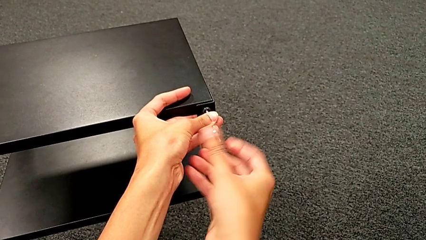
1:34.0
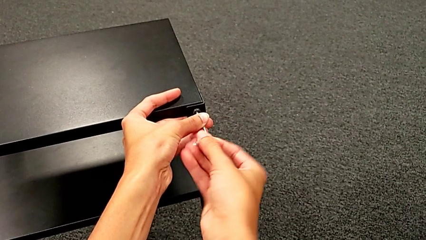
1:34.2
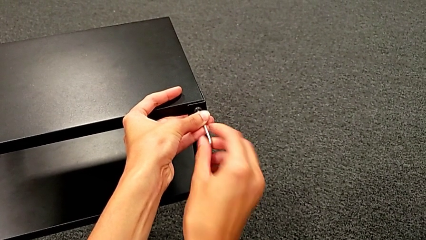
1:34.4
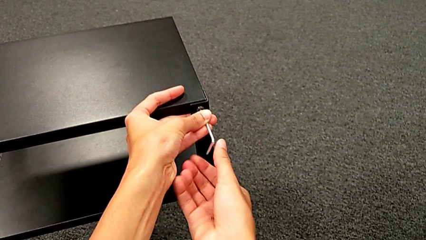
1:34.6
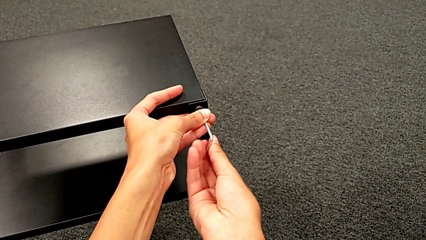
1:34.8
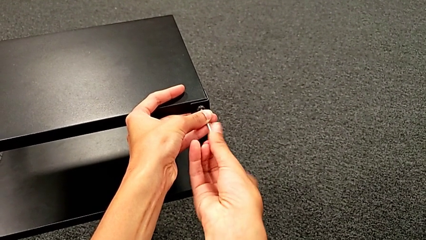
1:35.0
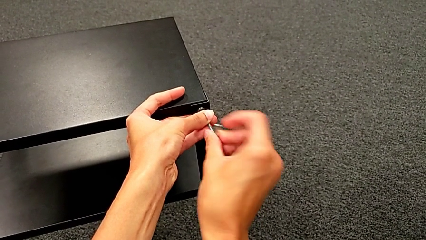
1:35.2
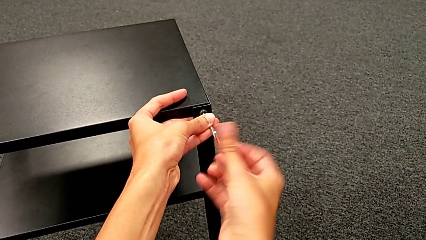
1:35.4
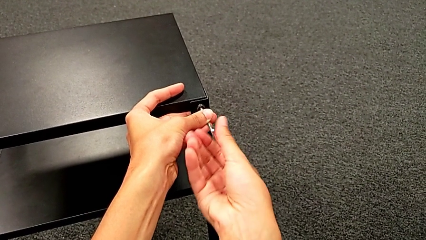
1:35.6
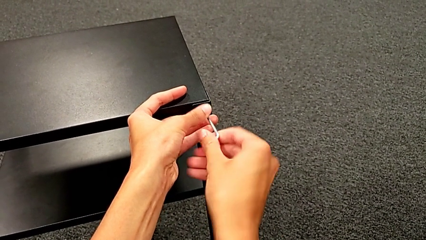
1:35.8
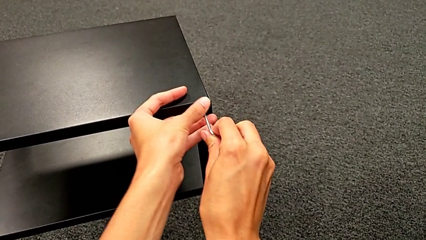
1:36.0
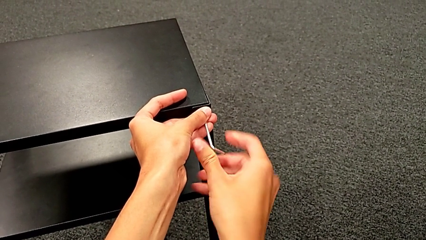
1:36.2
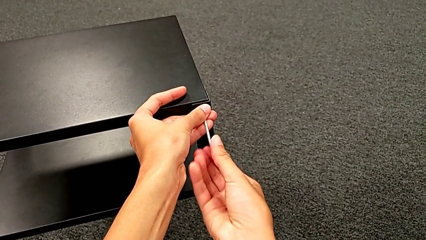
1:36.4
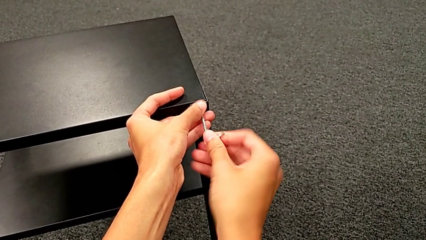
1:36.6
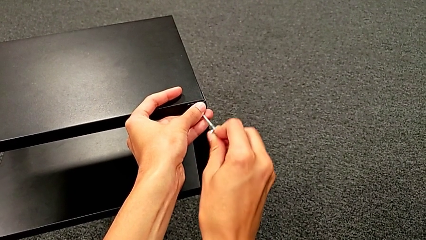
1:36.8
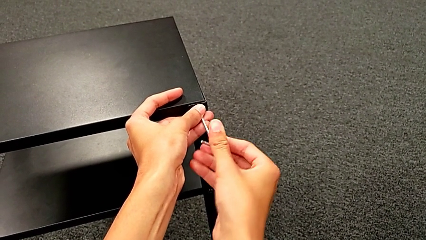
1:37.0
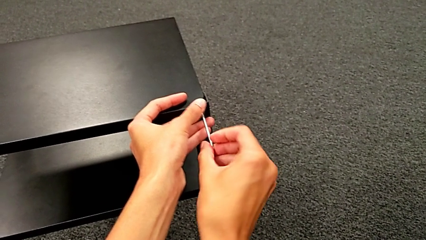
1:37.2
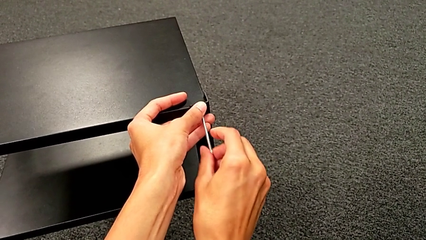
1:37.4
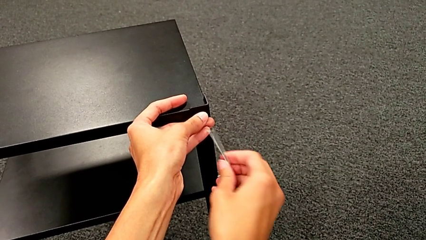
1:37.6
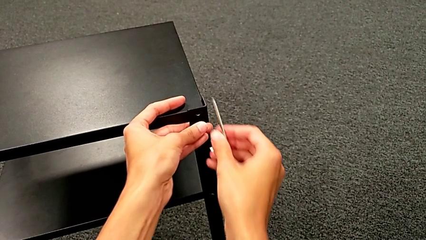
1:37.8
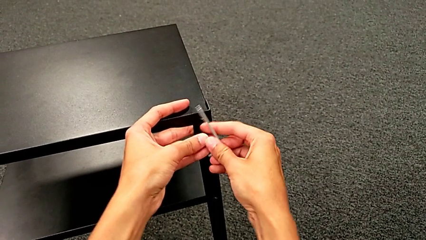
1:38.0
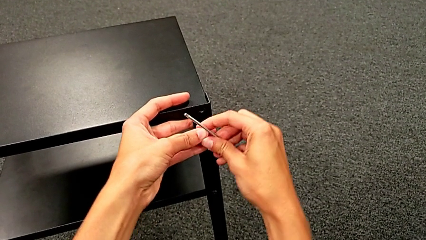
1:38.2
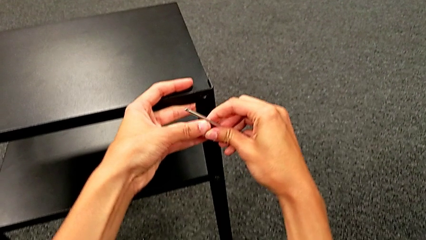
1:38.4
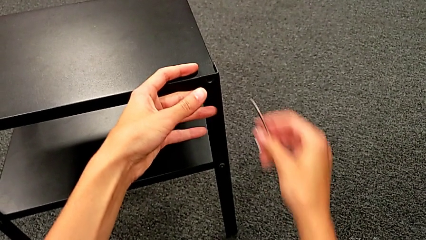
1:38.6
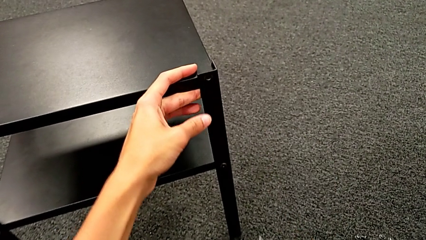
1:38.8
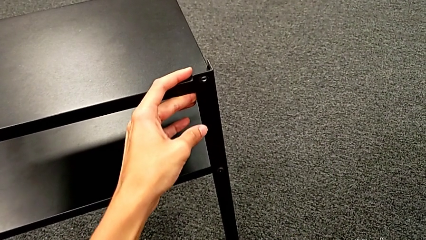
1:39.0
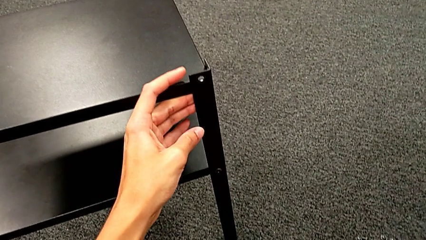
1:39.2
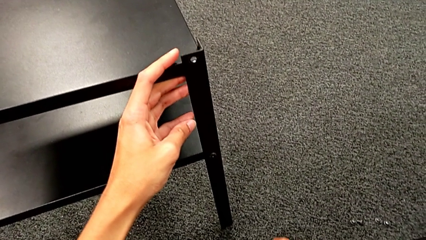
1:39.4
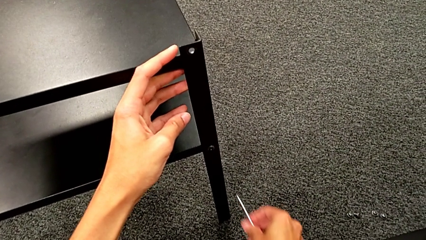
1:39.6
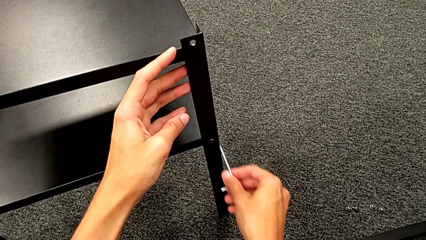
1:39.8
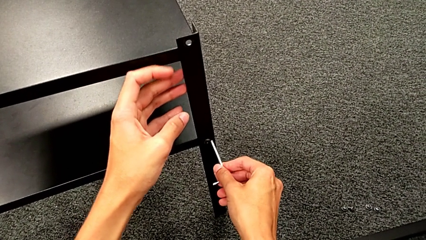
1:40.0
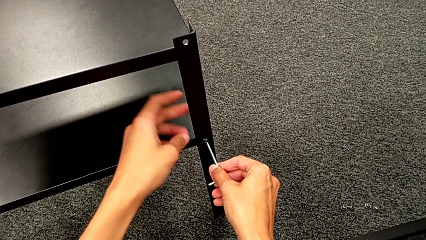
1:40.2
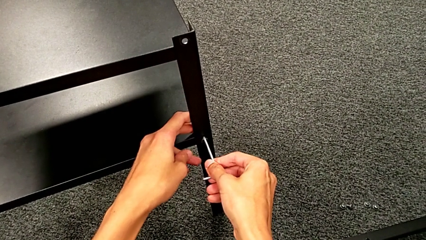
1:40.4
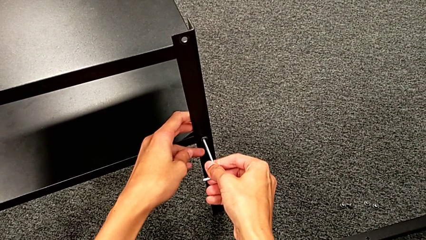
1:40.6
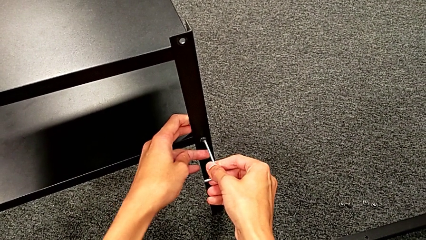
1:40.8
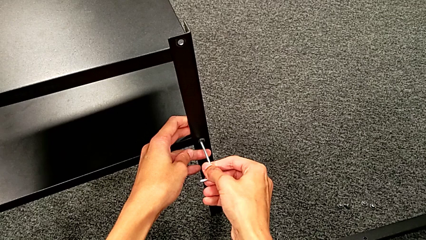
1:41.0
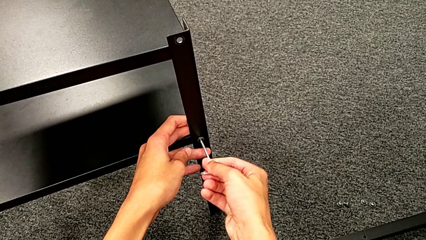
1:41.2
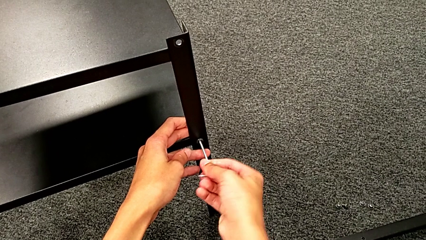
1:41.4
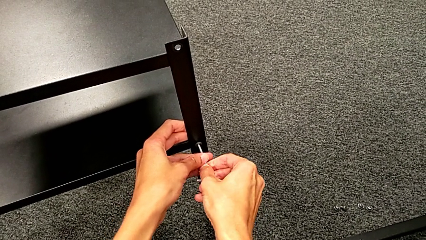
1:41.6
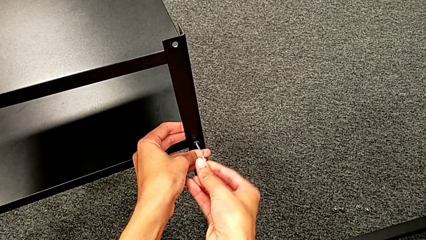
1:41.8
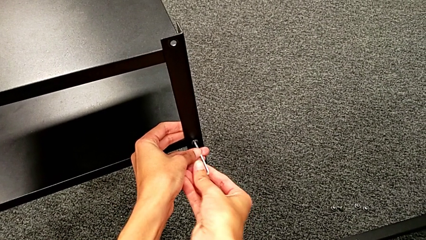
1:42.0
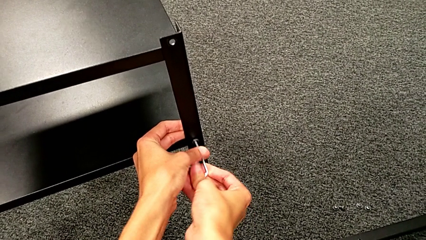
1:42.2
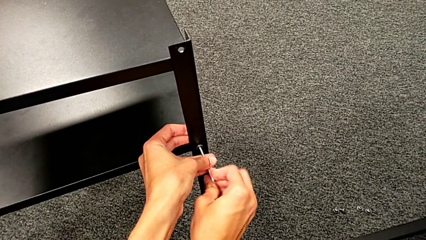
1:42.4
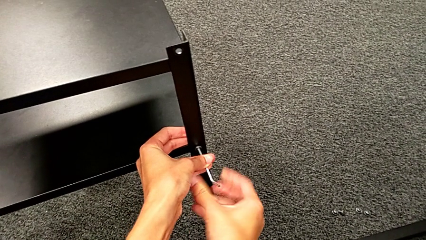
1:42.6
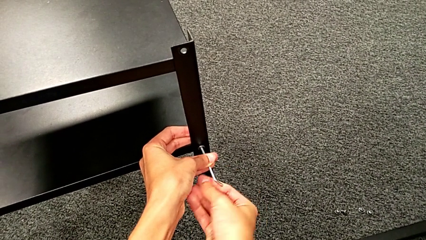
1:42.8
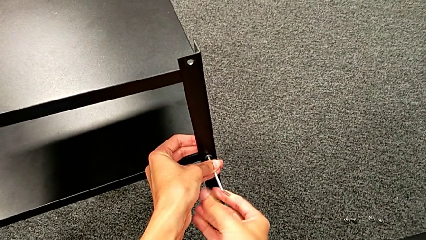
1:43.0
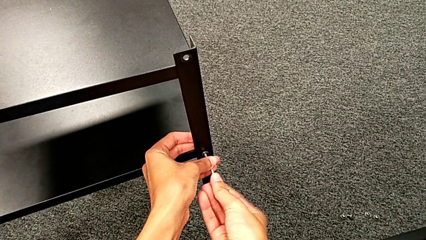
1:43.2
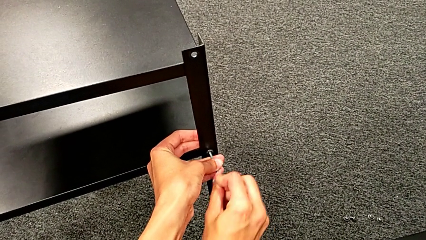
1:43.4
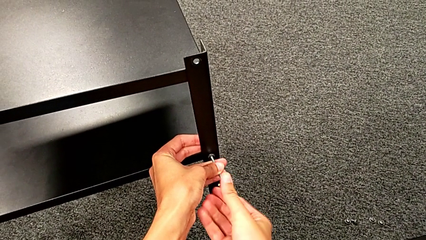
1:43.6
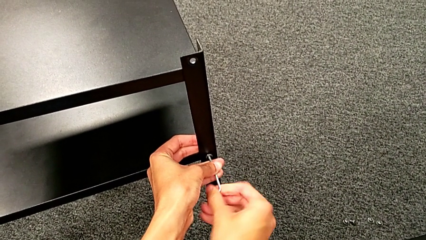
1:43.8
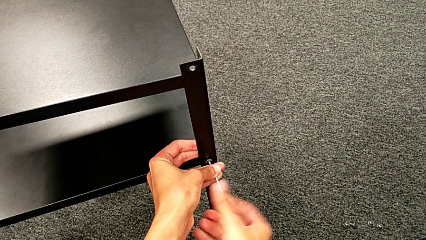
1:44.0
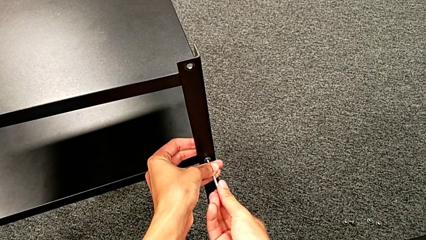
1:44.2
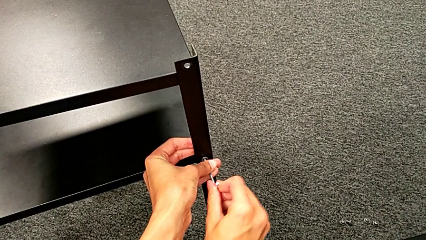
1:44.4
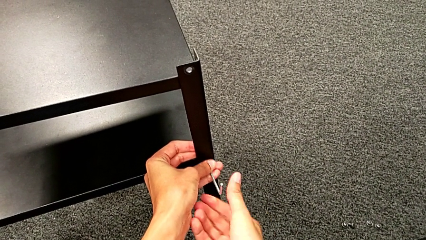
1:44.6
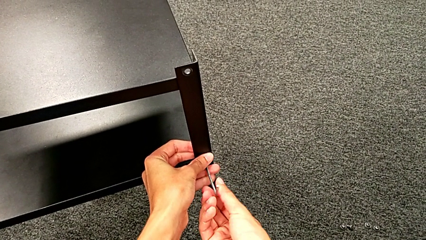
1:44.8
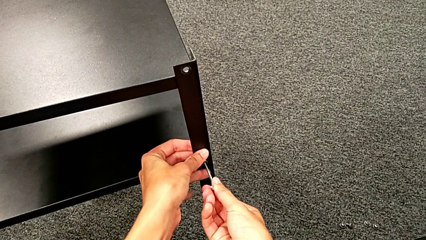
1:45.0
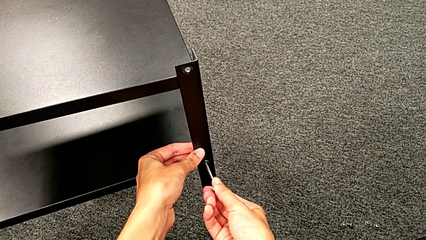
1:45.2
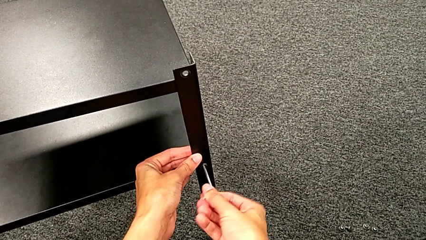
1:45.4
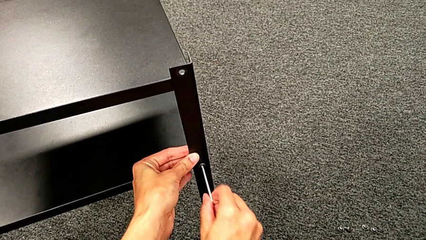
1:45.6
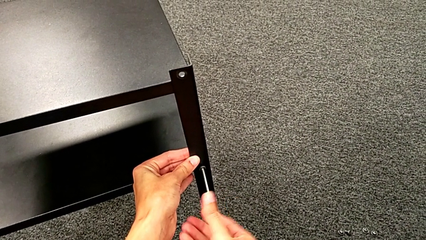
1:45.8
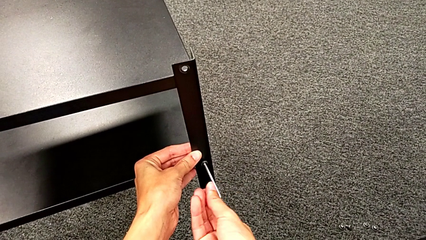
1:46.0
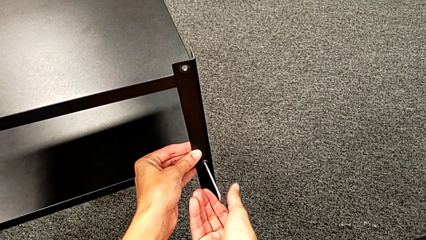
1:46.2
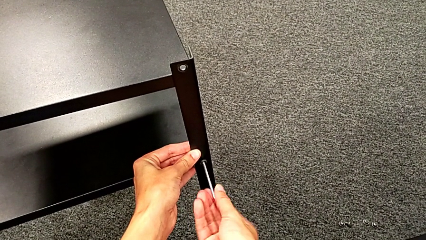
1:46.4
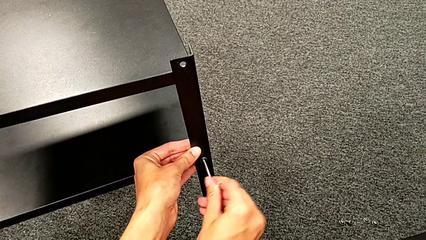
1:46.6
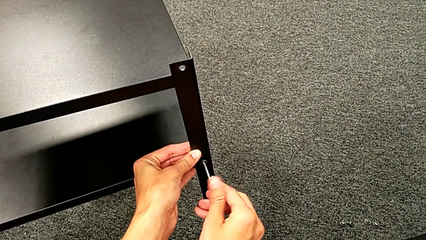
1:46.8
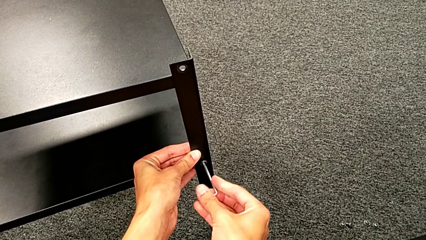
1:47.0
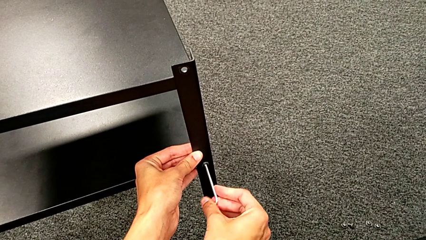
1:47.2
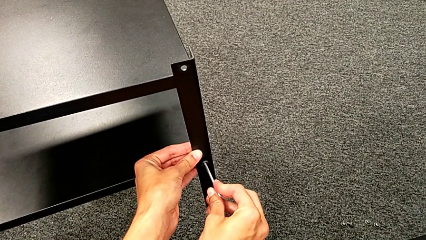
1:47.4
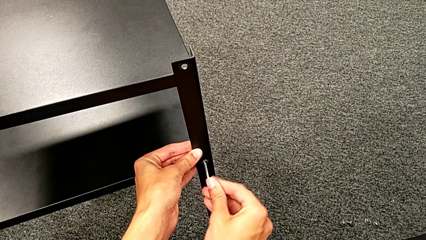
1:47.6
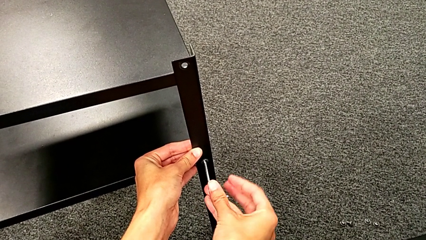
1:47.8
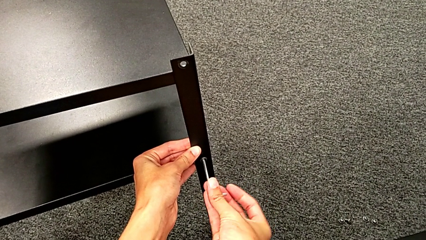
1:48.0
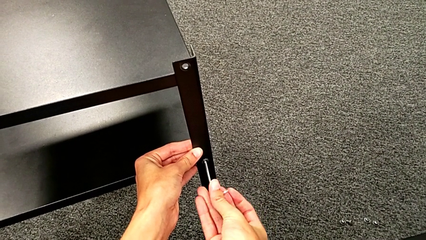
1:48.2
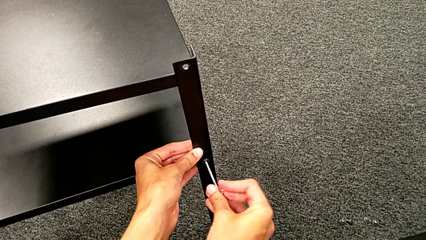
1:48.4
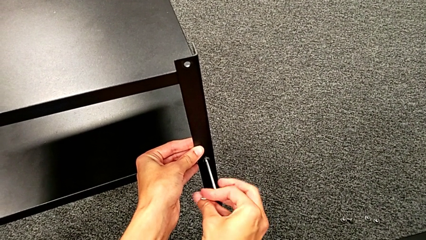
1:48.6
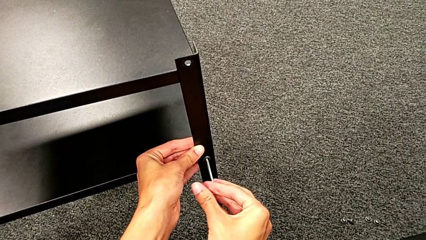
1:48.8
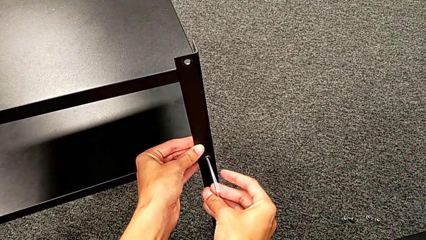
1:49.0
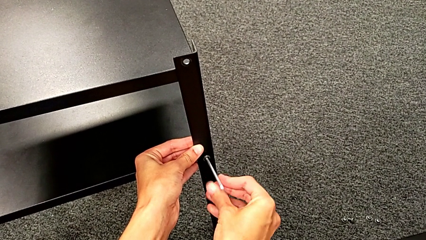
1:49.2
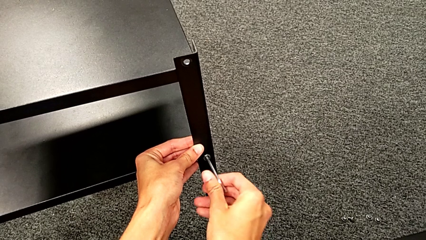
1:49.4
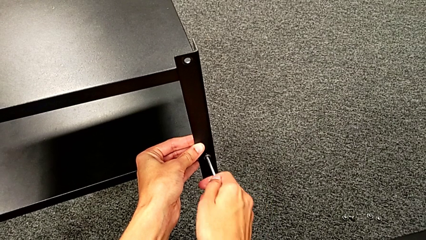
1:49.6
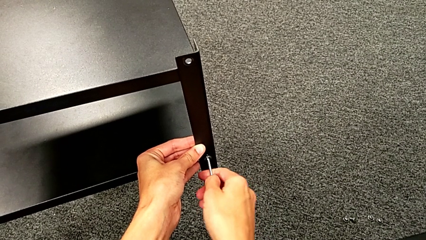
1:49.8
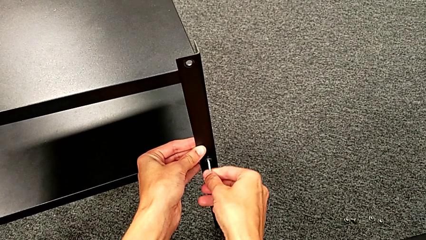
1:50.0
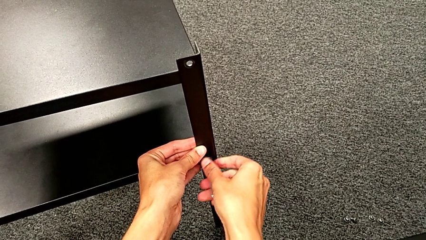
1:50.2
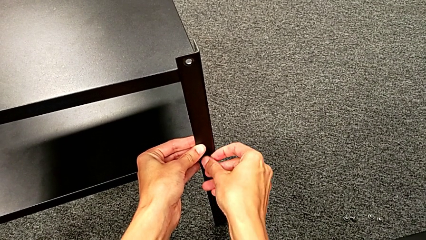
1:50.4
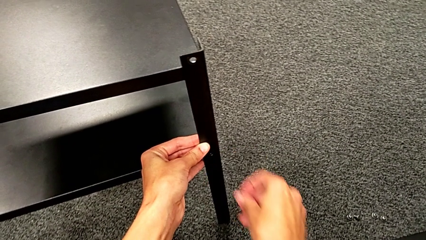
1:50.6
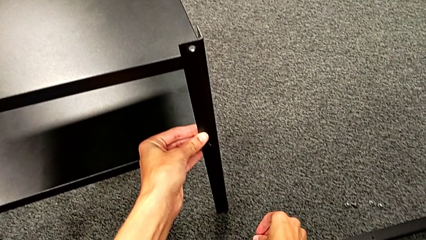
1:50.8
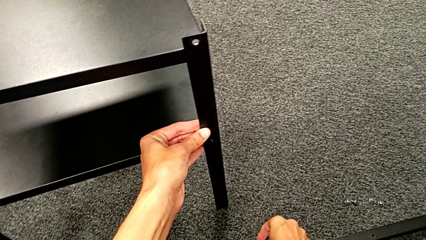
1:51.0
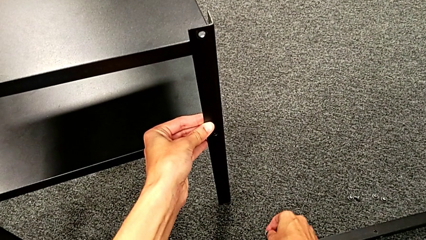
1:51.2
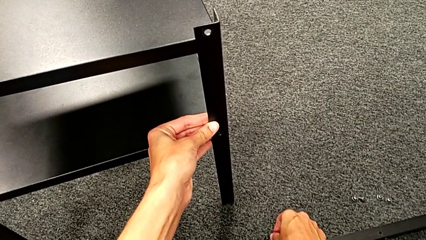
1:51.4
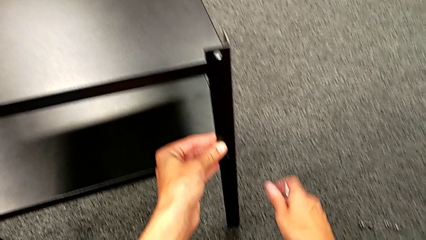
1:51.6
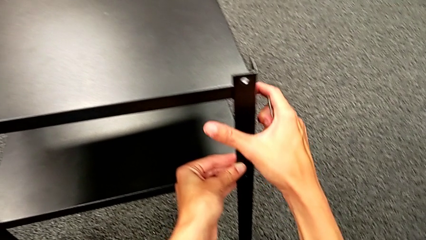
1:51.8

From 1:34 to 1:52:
The camera wearer is unscrewing the second leg. They unscrew the hex socket head, disassemble it, withdraw the Allen wrench, place the hex socket head, insert the Allen wrench, unscrew the hex socket head, disassemble it, withdraw the Allen wrench and place the hex socket head.
